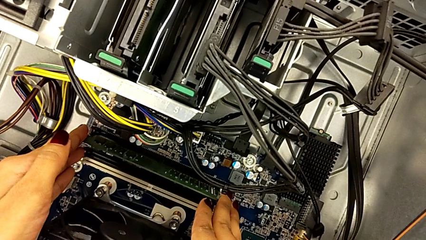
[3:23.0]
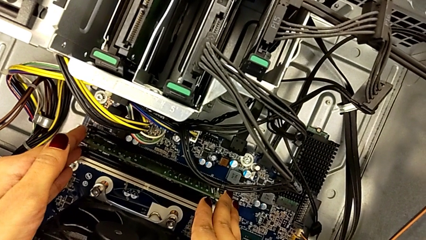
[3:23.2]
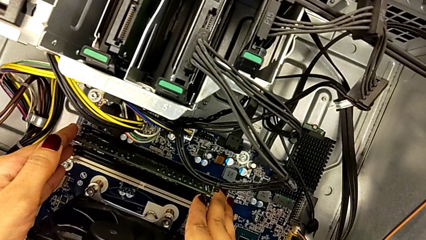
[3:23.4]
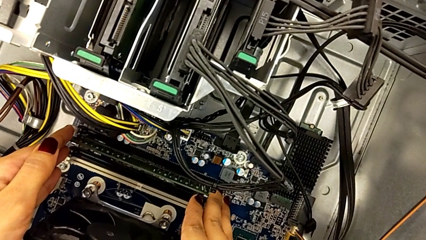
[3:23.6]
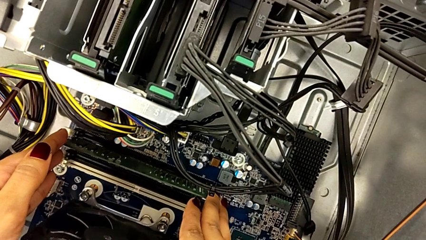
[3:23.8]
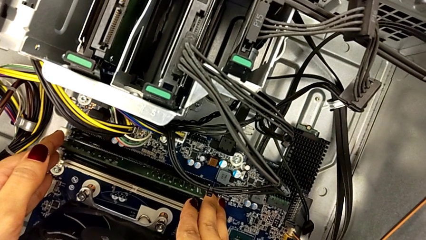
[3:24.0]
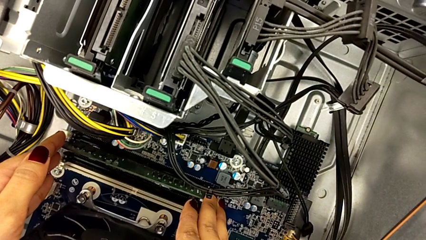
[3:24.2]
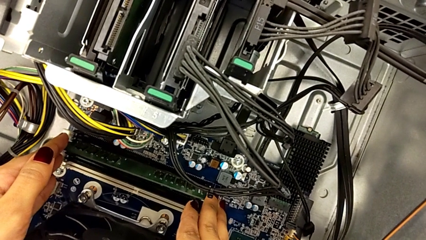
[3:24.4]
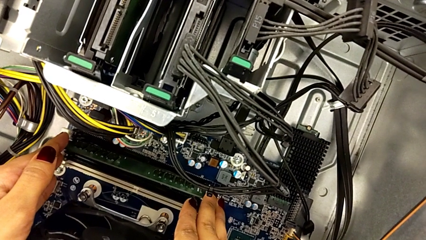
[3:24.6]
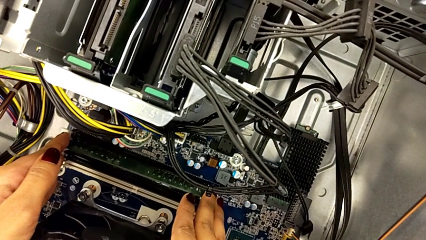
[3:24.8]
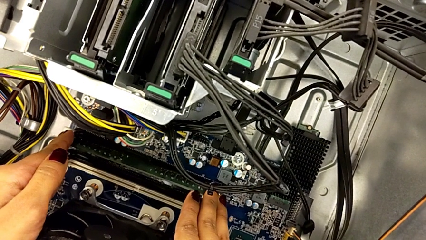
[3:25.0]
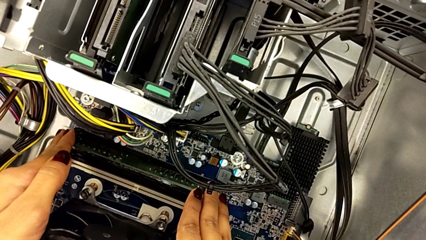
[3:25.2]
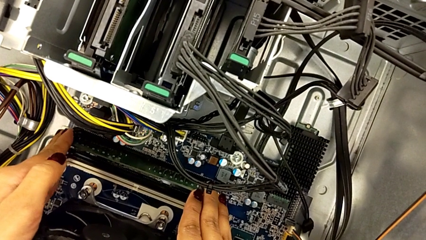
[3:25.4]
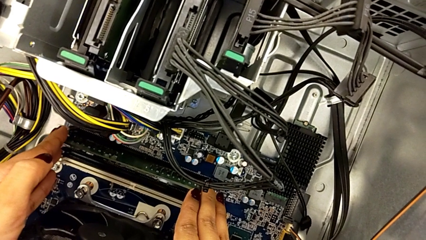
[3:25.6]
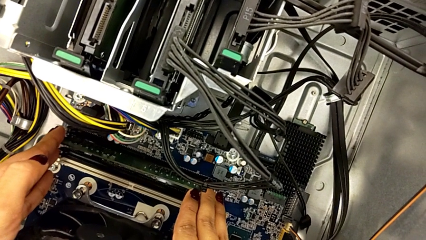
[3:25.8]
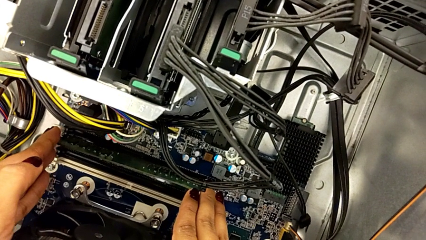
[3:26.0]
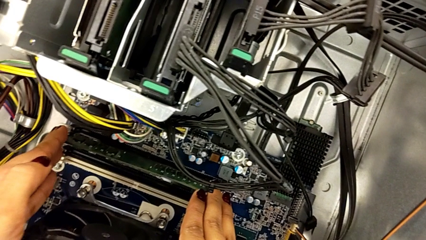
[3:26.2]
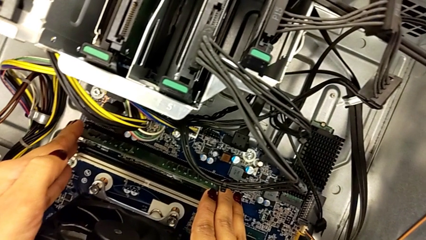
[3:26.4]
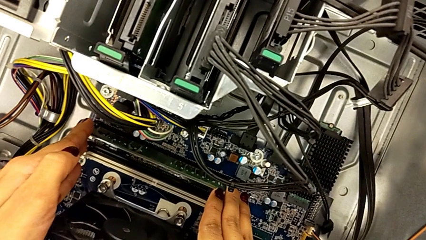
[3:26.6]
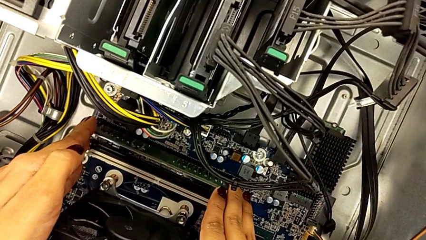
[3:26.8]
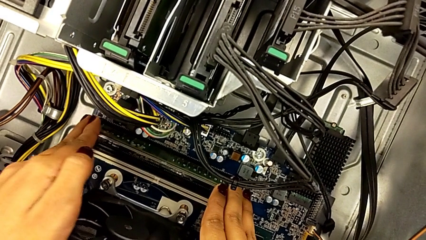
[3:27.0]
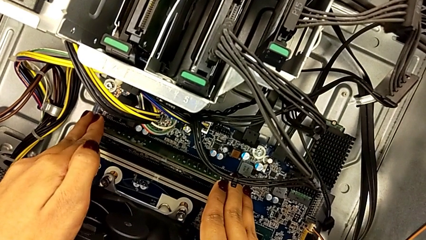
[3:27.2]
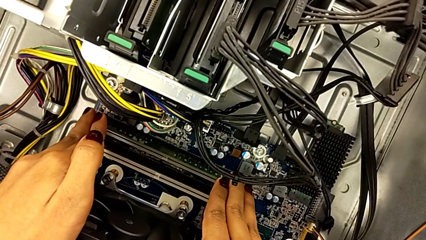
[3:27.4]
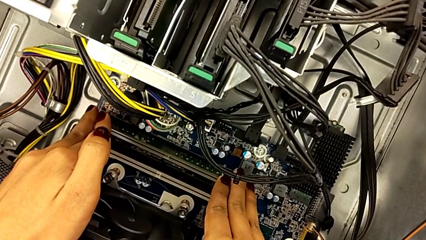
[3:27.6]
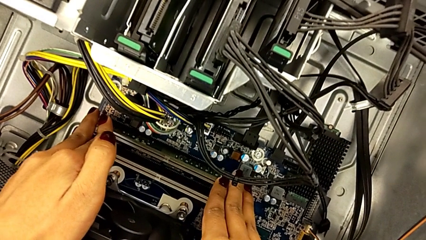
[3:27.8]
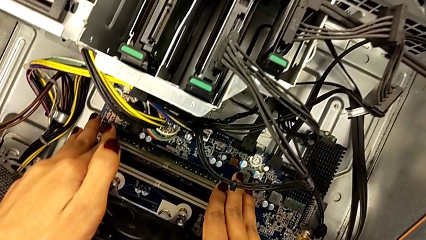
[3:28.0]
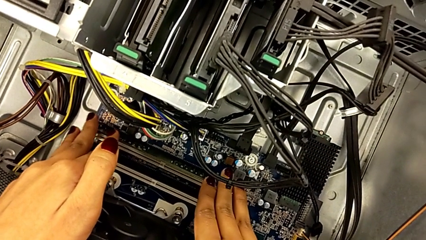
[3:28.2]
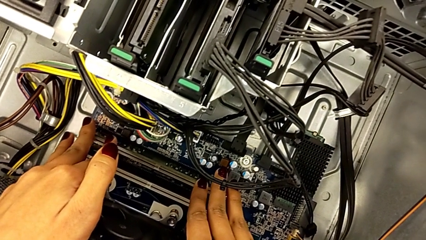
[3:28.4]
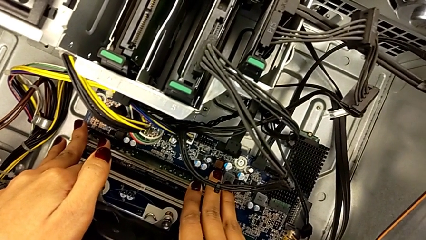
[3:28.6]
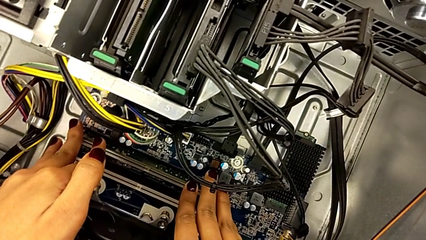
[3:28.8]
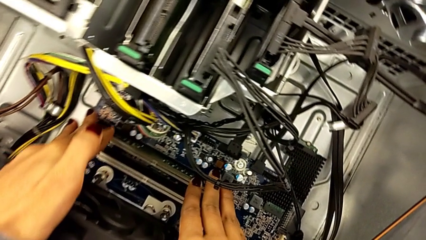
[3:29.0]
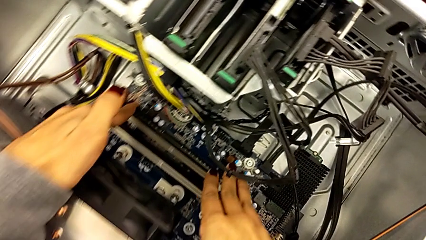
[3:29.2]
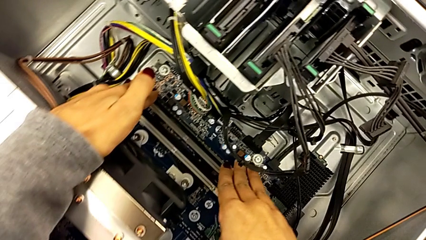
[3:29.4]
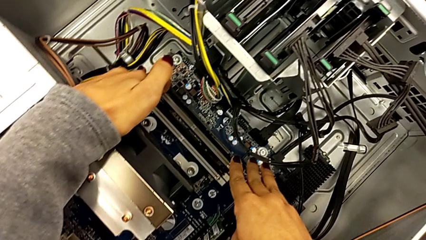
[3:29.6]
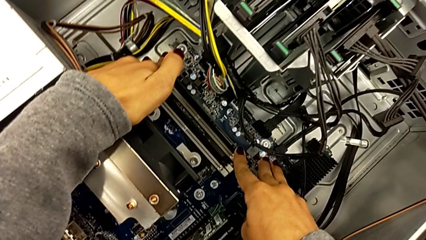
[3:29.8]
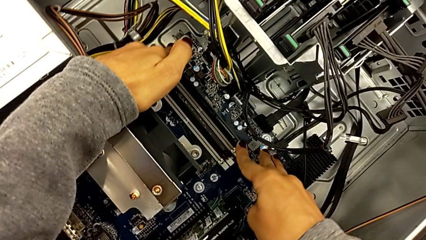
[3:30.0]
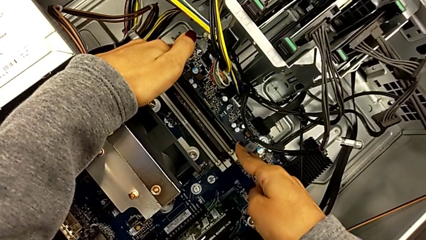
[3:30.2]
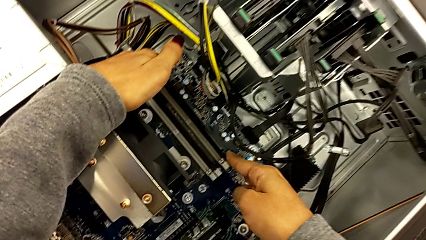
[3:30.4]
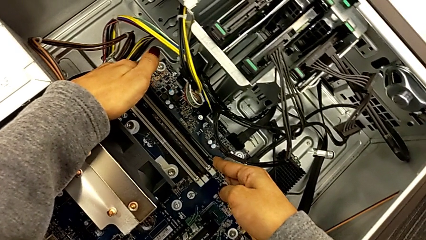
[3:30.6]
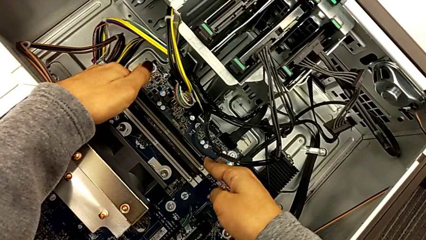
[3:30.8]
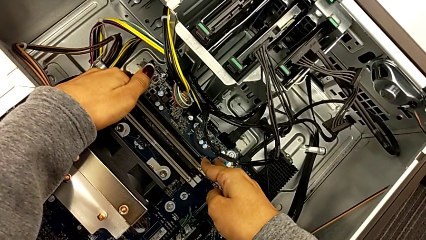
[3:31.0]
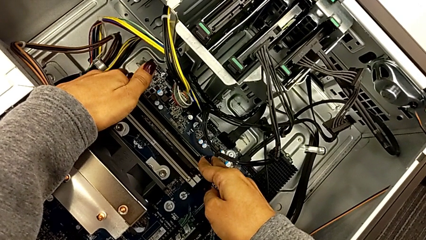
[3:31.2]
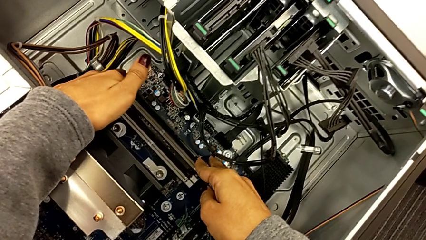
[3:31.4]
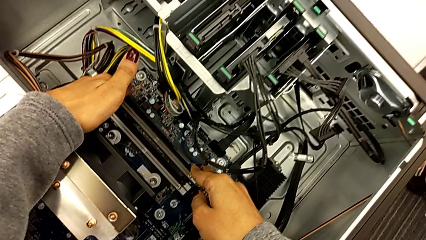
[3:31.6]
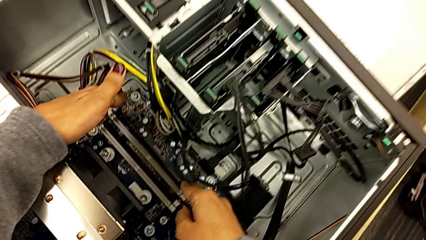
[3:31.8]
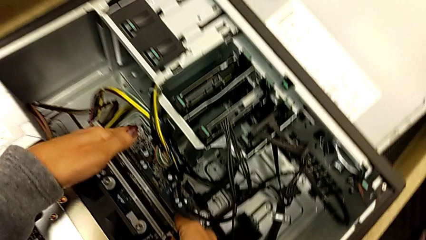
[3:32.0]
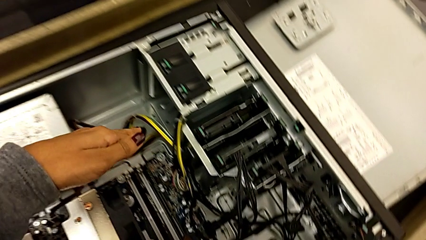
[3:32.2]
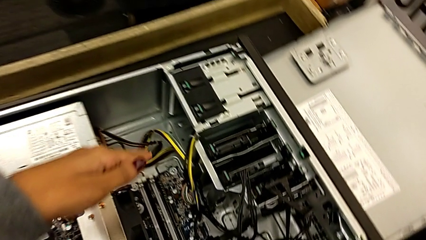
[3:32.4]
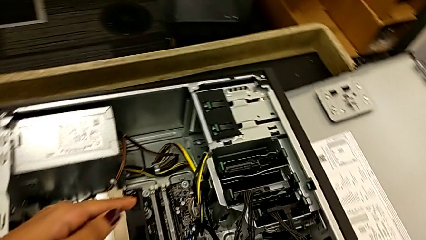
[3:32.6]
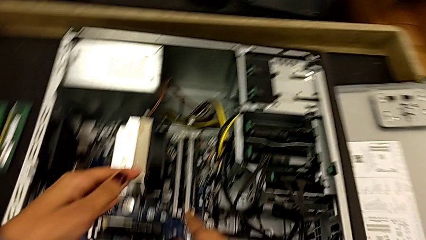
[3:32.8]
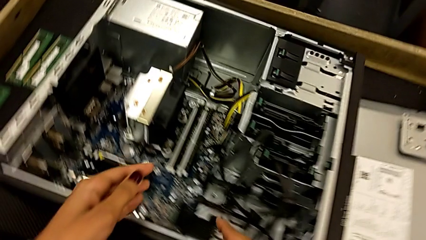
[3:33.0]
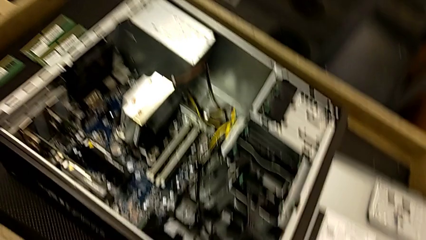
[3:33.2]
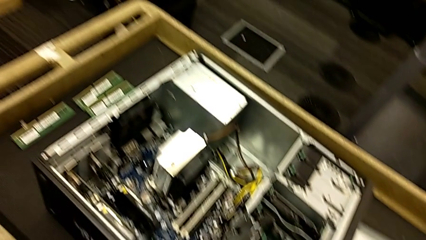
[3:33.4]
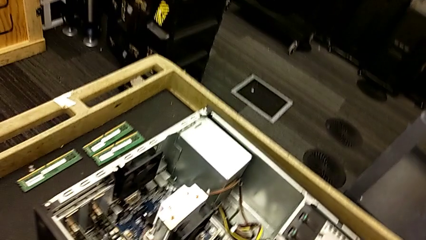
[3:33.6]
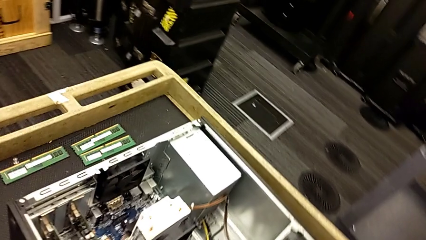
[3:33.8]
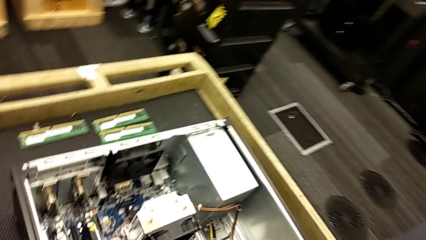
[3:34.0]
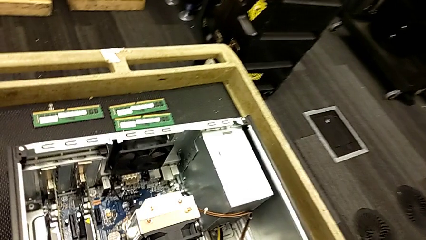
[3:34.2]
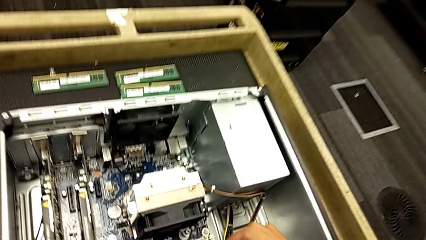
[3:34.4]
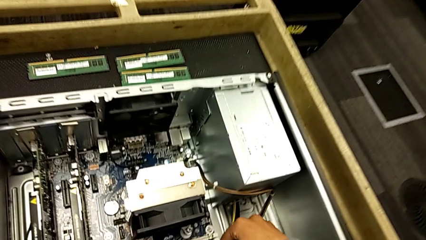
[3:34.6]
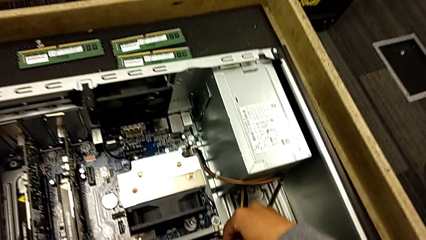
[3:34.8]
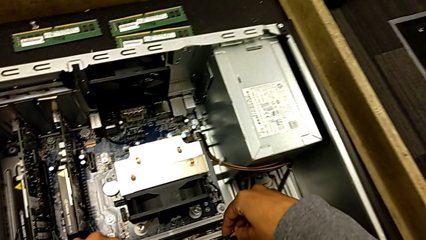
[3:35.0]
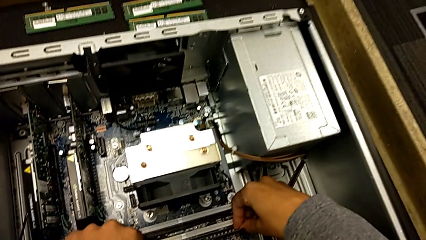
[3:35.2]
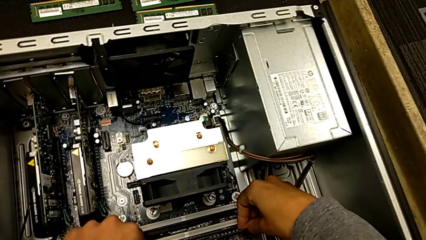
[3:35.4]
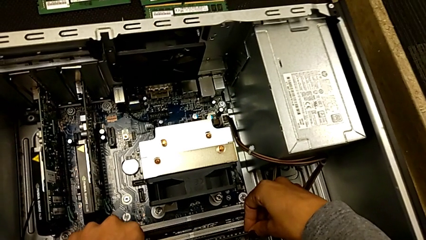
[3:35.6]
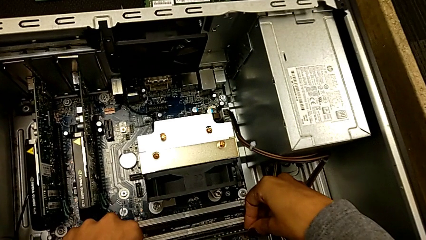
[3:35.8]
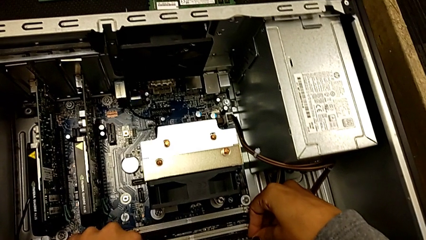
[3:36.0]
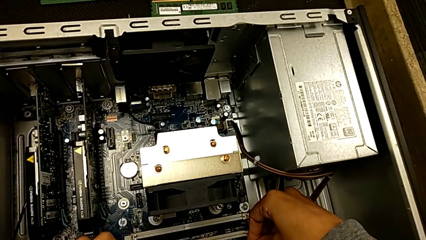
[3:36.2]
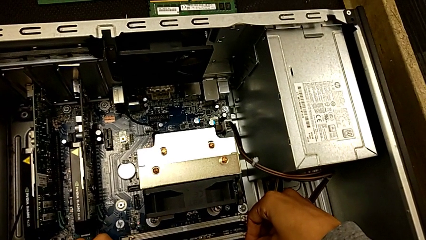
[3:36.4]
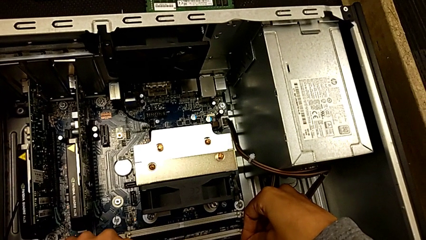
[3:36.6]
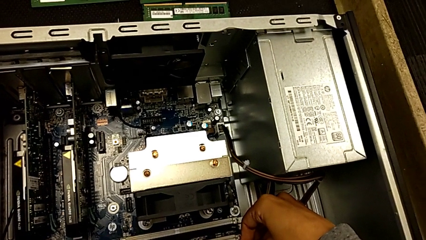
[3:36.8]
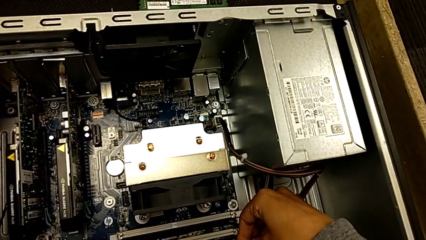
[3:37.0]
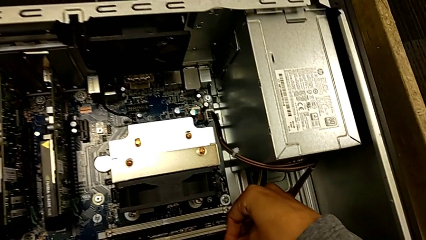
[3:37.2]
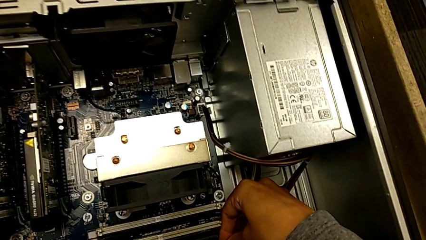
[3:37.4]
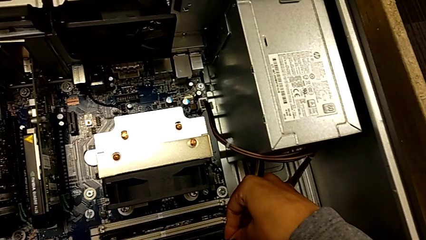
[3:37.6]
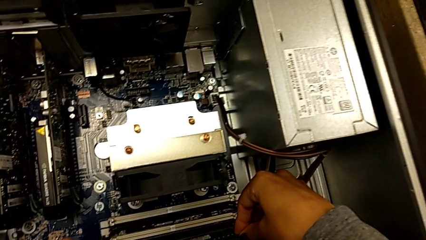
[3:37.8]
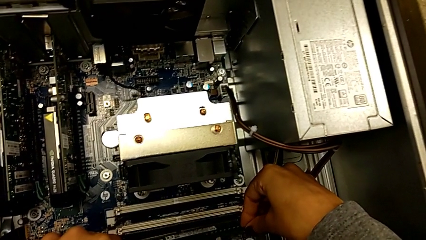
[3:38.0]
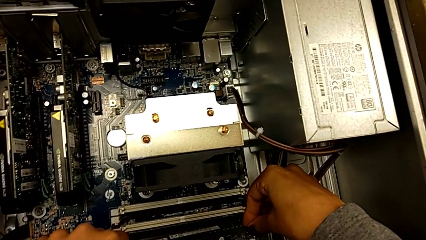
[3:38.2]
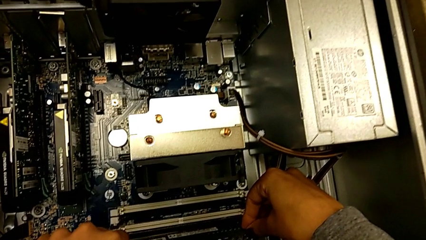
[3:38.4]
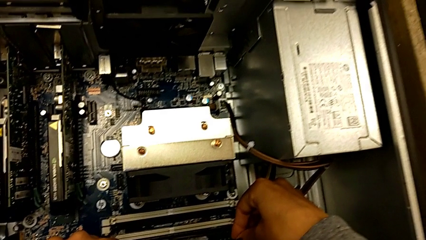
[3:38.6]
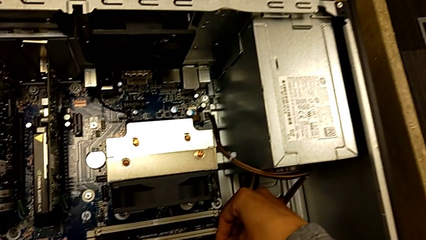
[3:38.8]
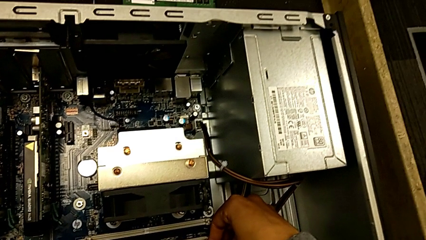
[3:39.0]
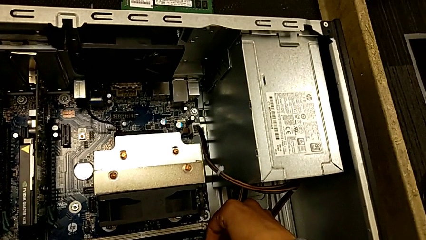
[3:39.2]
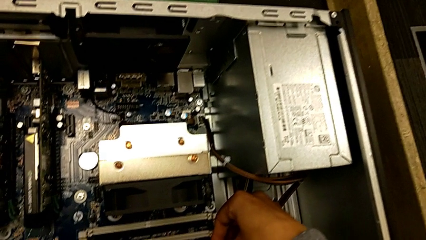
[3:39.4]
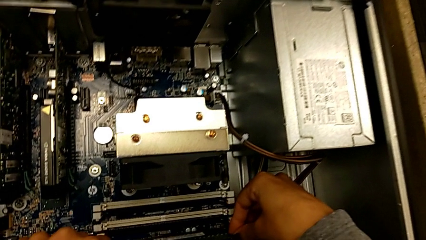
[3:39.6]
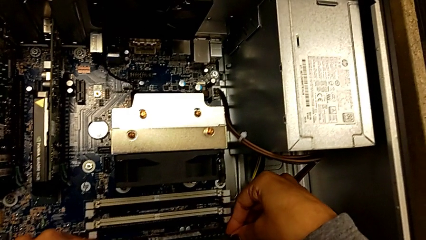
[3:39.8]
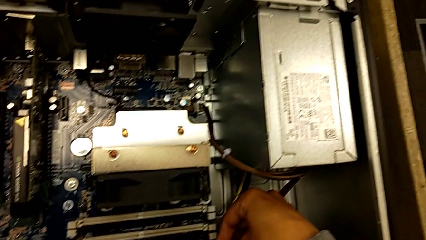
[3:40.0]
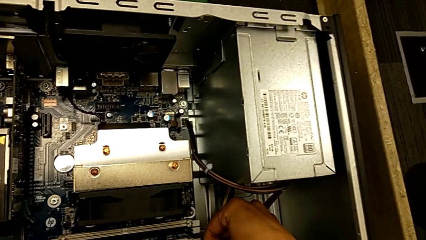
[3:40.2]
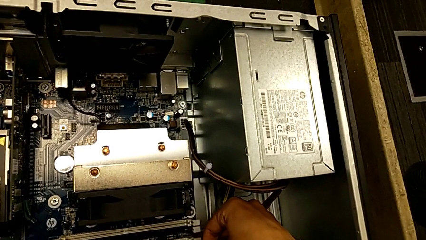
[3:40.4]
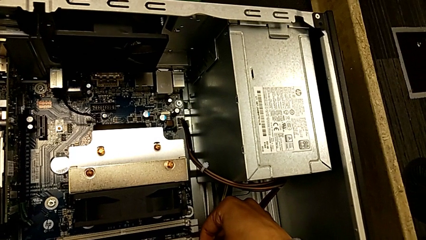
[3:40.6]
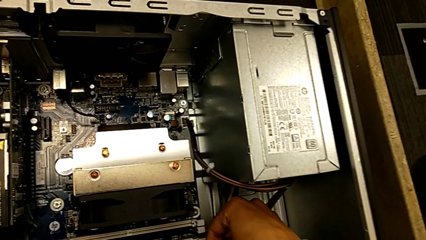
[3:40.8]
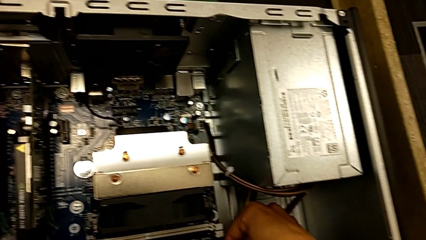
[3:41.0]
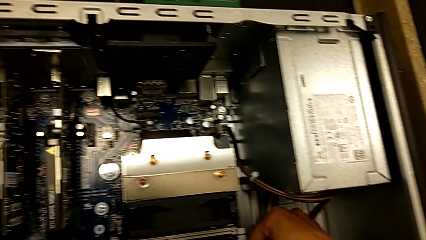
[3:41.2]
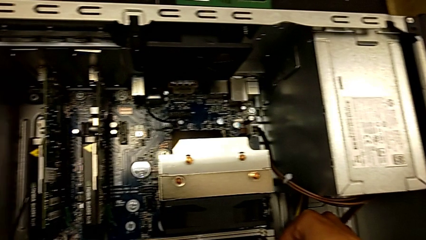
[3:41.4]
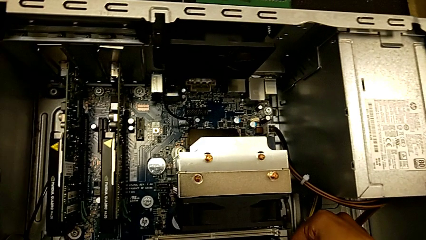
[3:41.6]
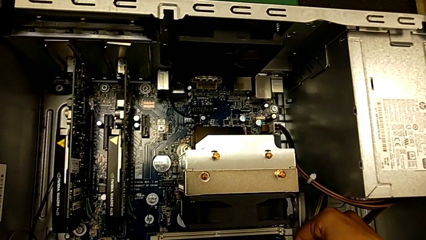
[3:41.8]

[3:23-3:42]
The camera wearer is inserting the RAM into the RAM tabs.
